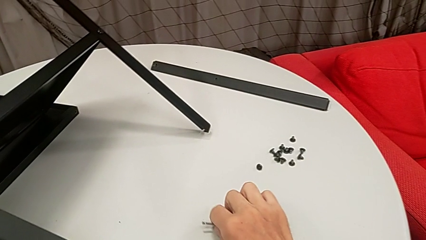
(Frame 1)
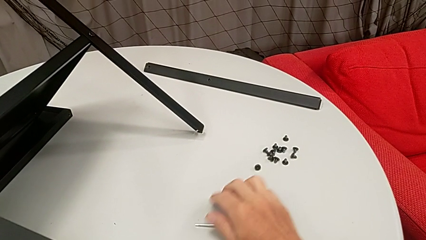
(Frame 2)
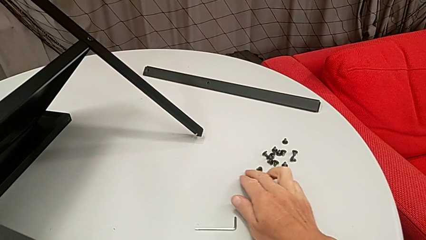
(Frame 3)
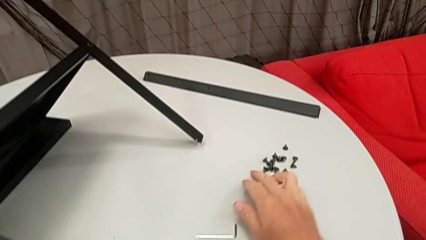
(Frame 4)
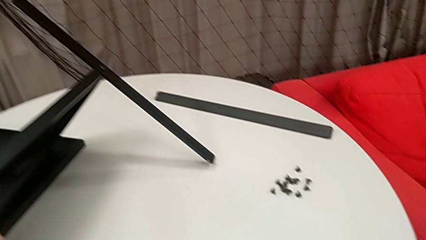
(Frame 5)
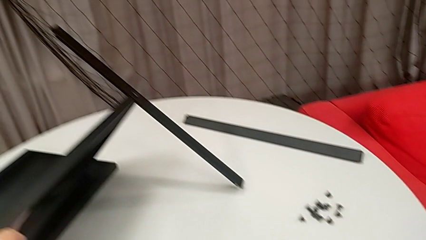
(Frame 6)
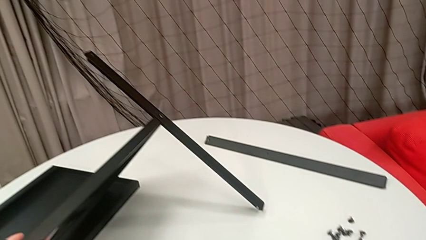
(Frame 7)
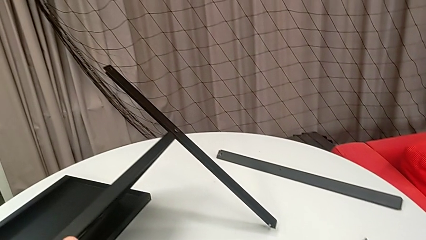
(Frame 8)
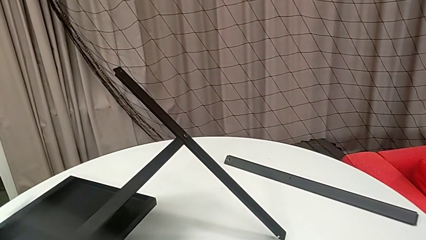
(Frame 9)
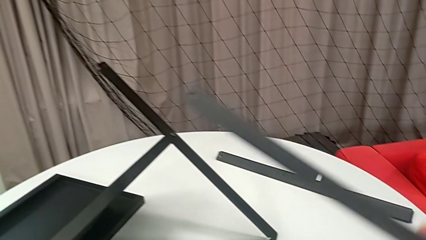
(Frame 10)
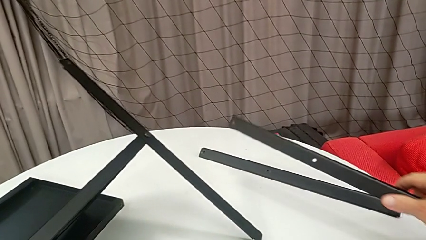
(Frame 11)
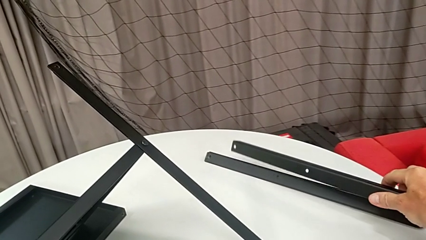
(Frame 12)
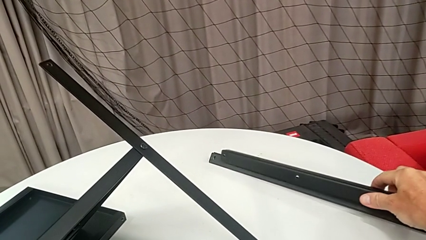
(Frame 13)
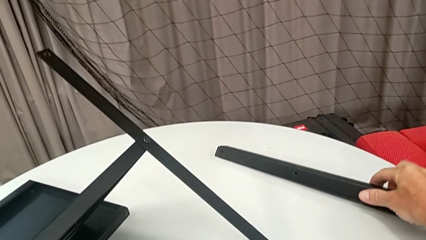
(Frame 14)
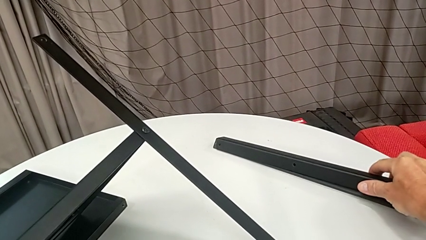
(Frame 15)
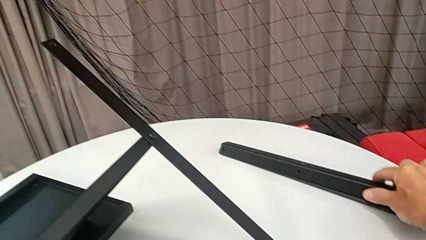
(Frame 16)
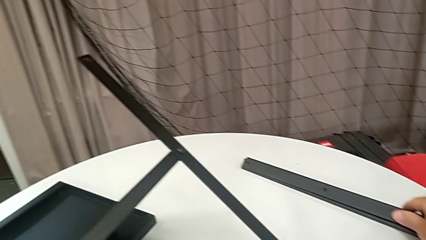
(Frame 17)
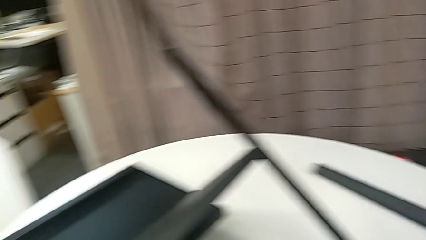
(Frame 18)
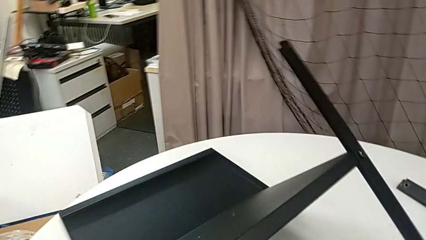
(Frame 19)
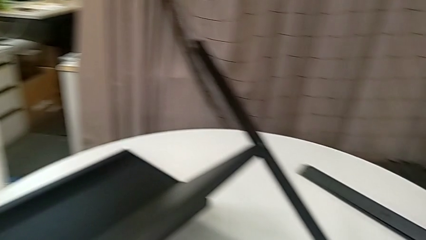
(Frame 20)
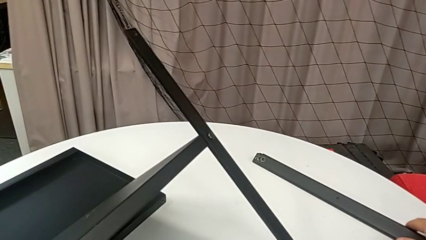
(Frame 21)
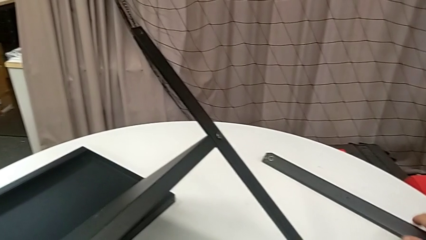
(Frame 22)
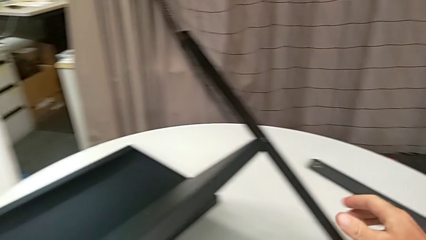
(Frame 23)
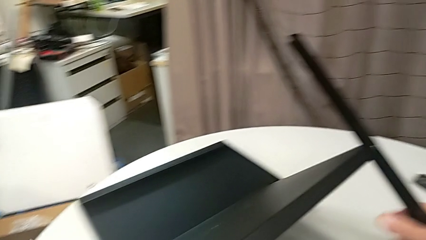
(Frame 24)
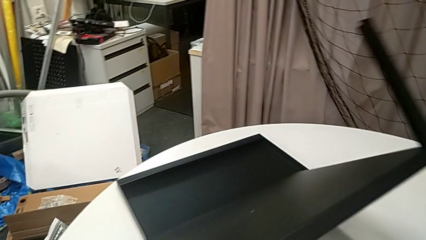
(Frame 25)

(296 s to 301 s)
The camera wearer is disassembling the third leg from the shelf. They place the hex socket head, approach the third leg and place it.

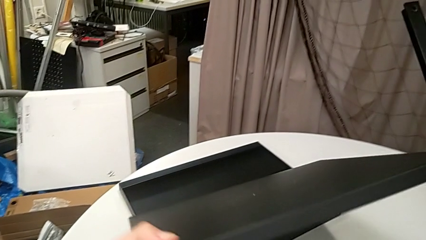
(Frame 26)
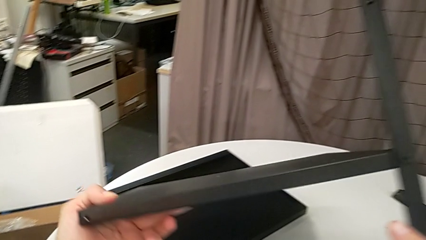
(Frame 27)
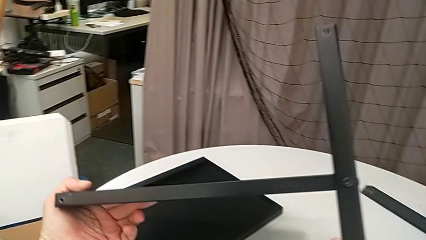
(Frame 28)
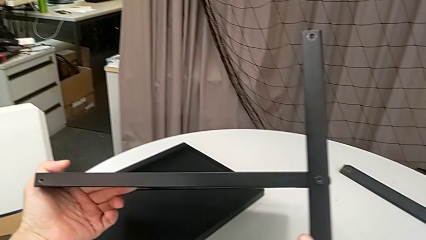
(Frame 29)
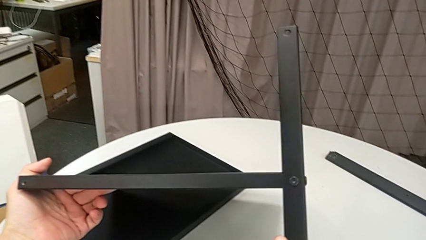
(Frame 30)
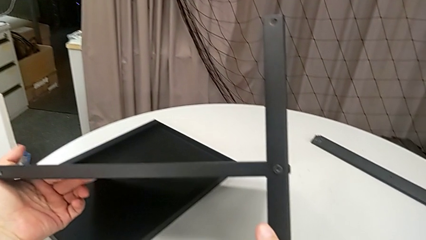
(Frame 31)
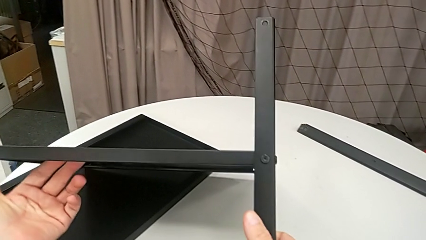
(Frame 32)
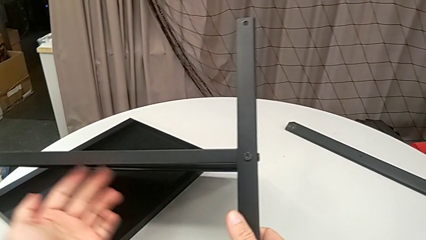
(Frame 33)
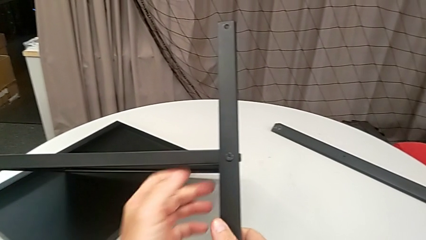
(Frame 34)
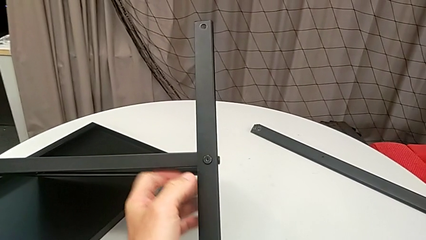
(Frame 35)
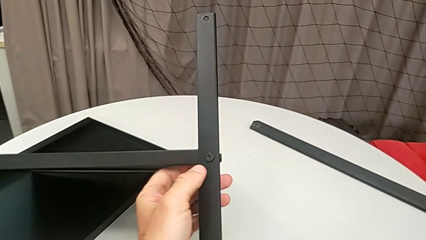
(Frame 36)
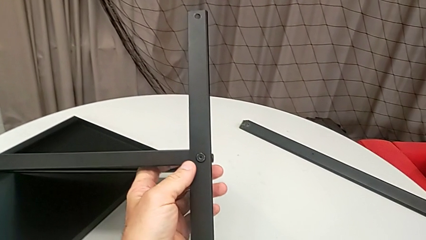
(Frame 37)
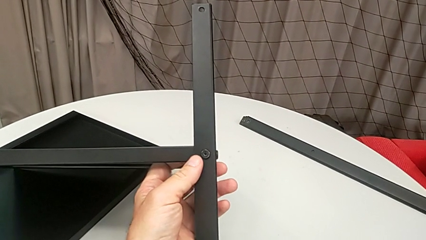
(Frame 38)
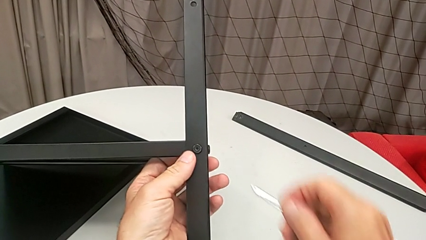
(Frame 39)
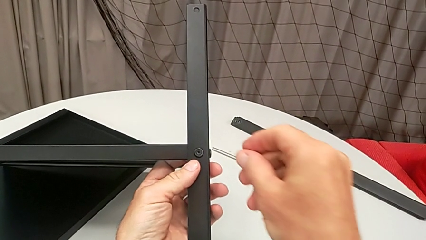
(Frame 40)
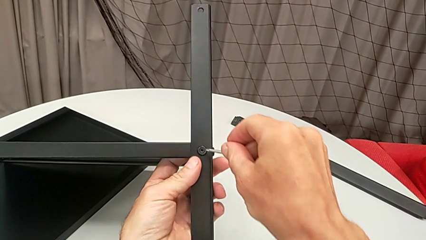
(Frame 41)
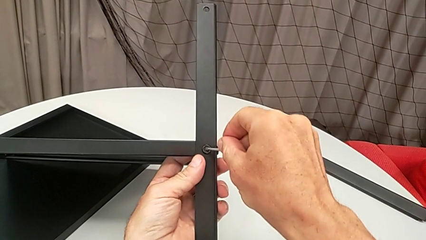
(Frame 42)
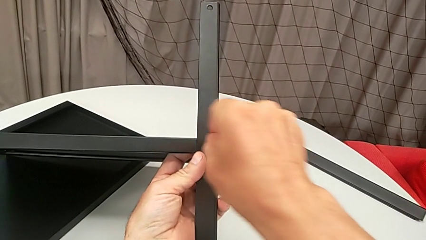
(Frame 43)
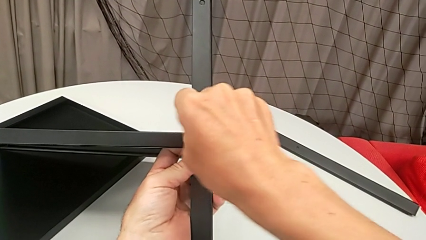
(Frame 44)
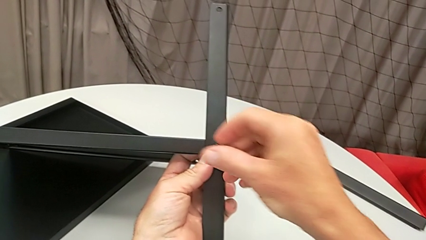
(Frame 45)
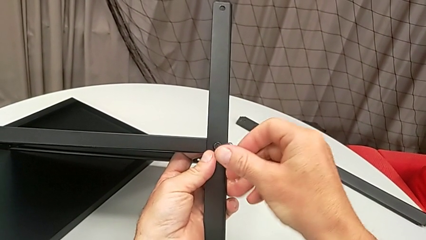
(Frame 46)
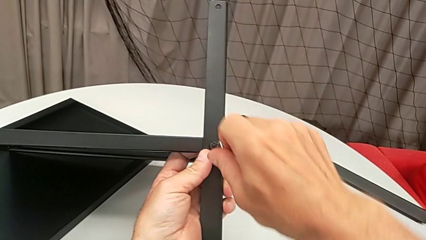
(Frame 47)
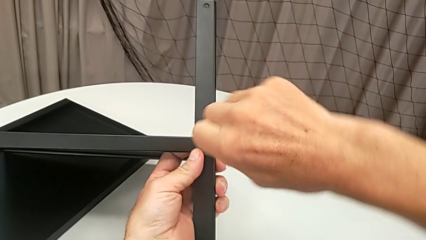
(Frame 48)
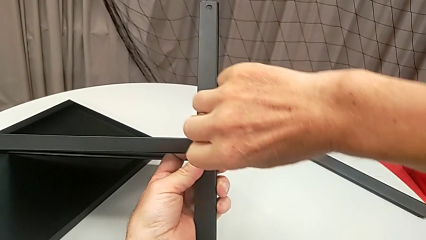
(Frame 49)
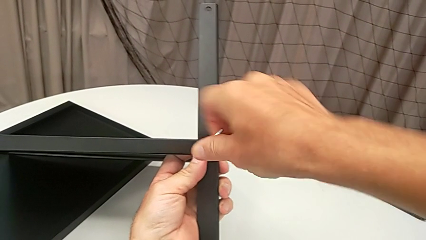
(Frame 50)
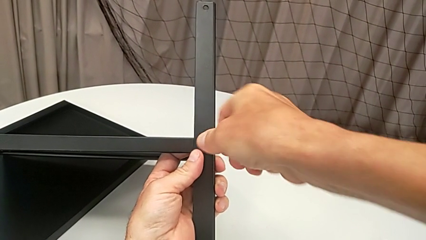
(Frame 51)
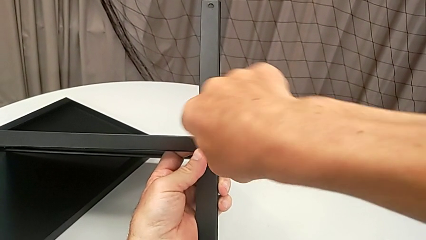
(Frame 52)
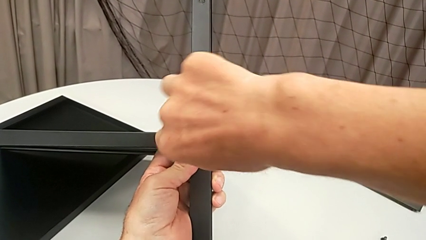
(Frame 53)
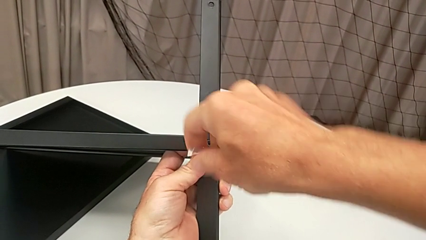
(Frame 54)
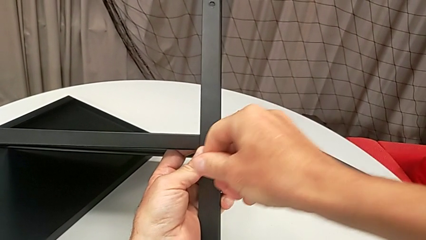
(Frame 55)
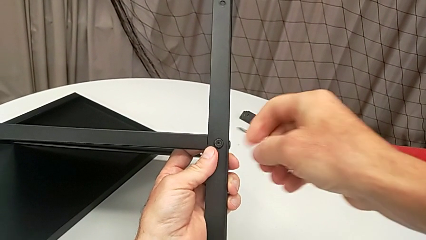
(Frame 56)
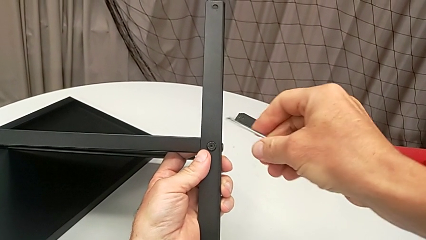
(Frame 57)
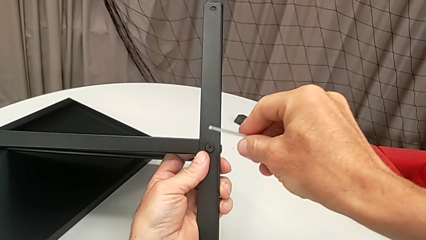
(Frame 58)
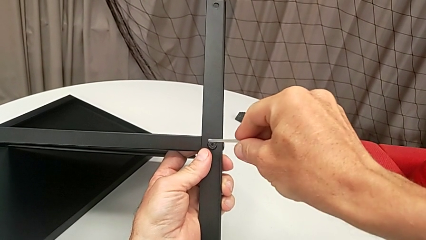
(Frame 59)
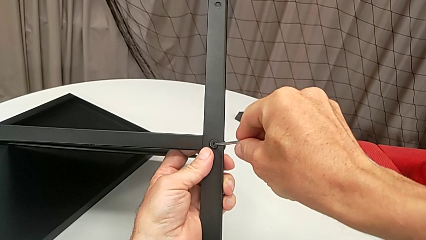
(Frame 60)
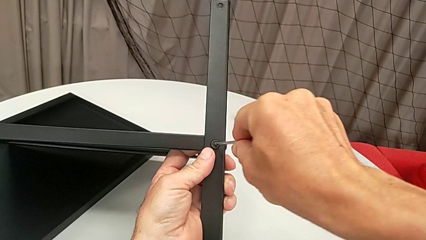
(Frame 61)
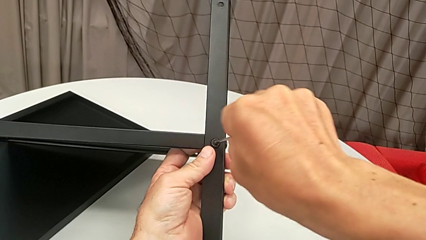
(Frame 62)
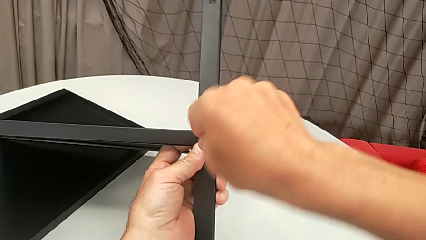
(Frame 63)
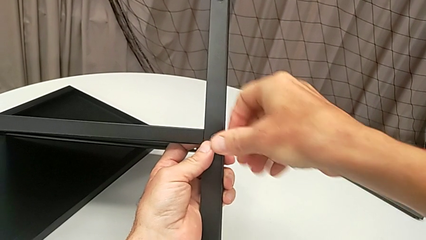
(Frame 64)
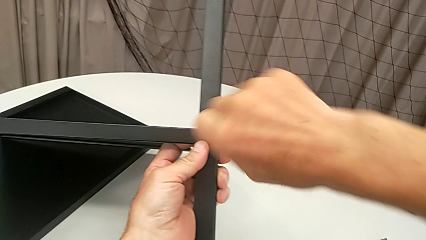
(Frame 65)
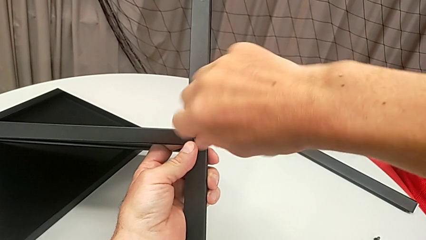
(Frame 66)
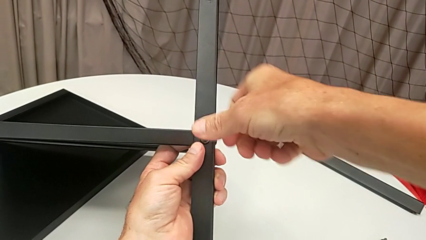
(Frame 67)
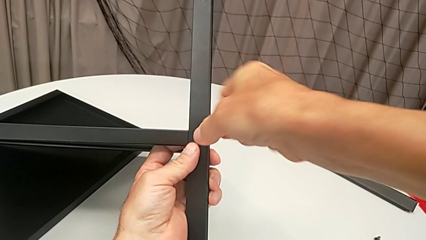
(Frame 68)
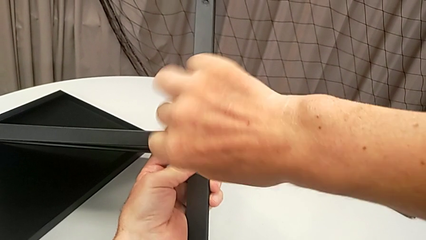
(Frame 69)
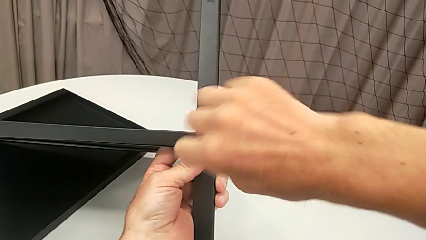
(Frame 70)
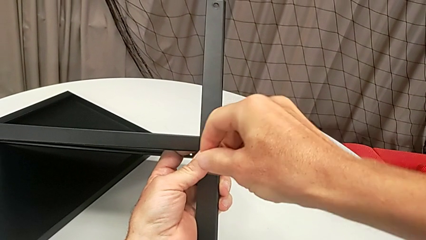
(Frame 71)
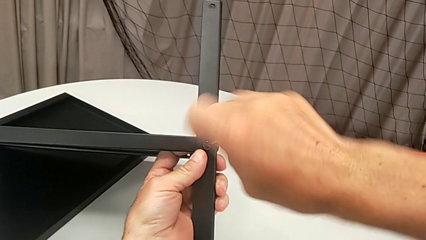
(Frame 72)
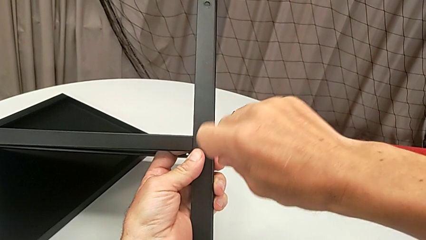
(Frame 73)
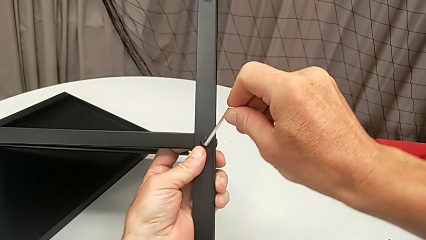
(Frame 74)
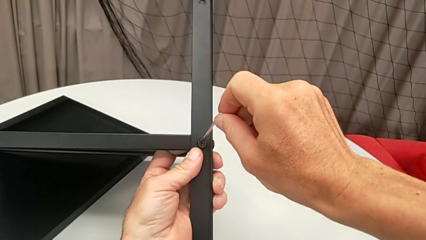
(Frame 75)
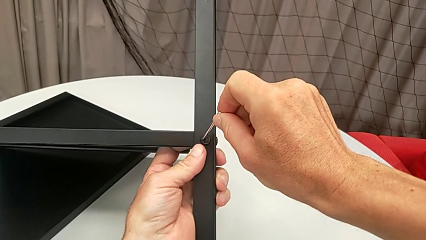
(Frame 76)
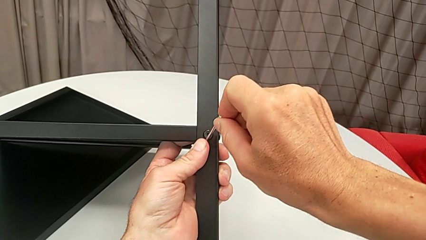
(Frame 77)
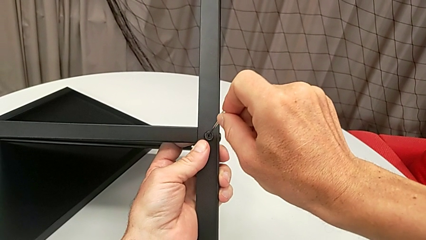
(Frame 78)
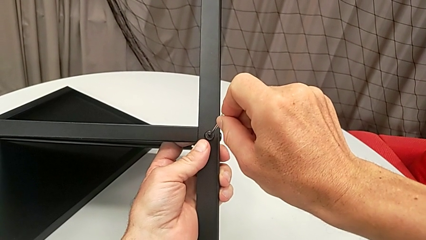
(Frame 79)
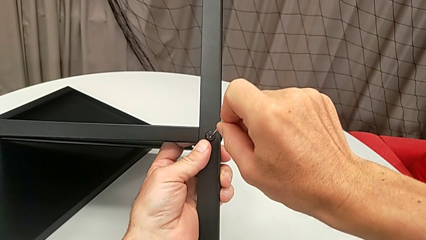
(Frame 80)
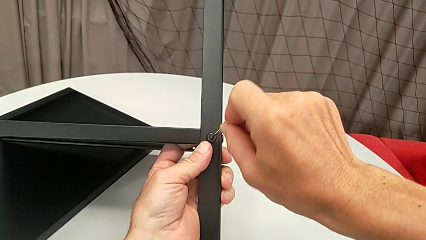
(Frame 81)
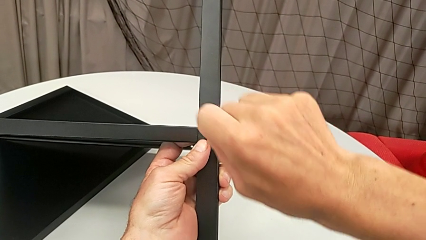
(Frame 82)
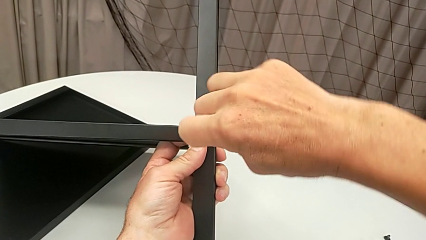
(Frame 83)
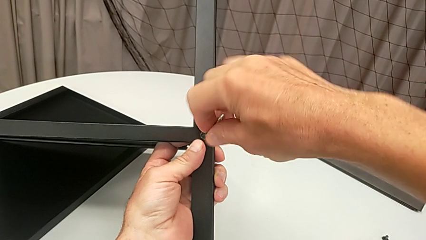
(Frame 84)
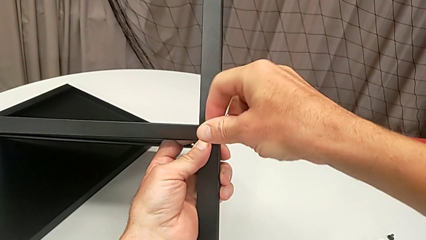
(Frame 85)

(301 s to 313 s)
The camera wearer is disassembling the fourth leg and the lower tray. They rotate the nightstand, grab the fourth leg, approach the hex socket head, insert the Allen wrench, unscrew the hex socket head, wrongly withdraw the Allen wrench, the Allen key slipping off accidentally, insert it, unscrew the hex socket head, wrongly withdraw the Allen wrench, the Allen key slipping off accidentally again, and insert it.
